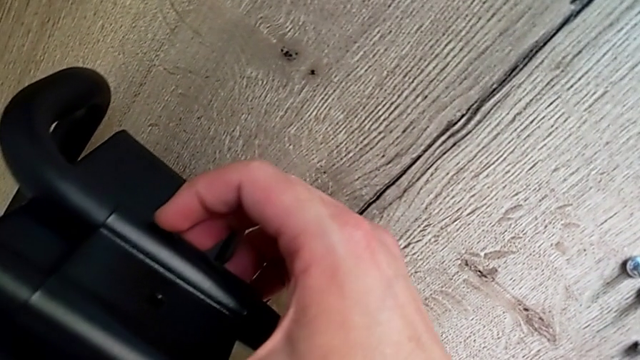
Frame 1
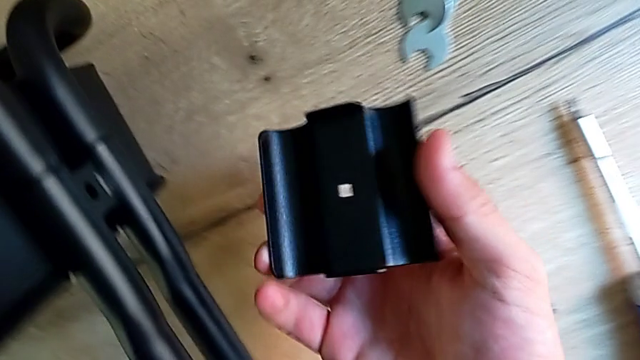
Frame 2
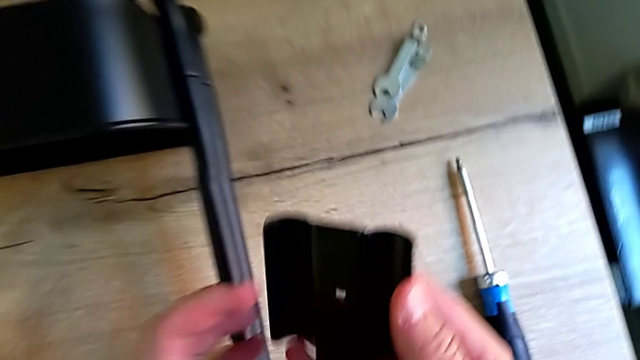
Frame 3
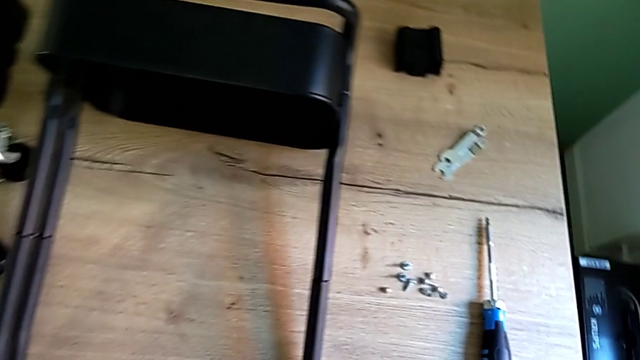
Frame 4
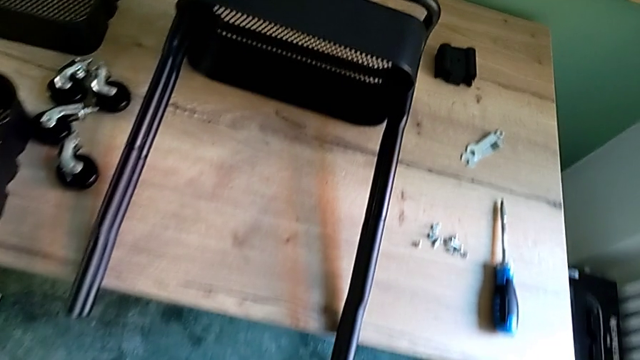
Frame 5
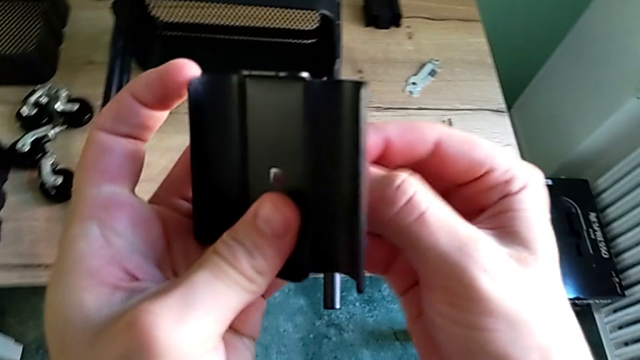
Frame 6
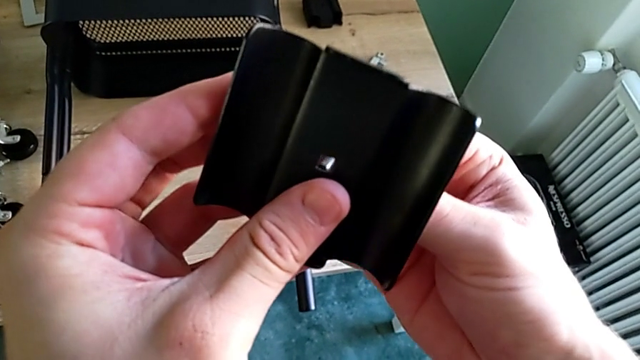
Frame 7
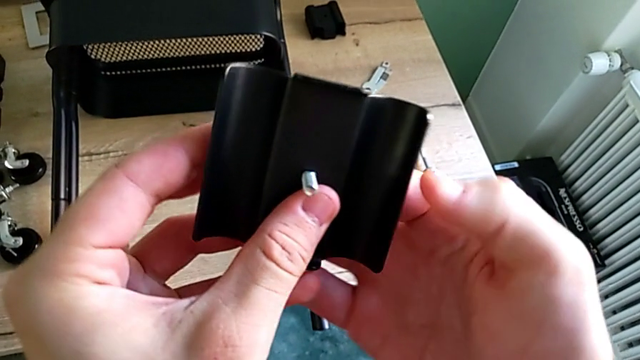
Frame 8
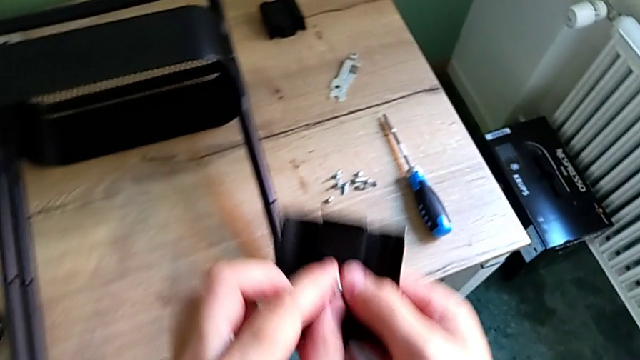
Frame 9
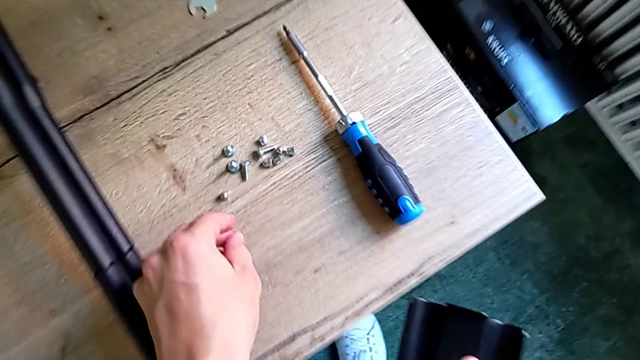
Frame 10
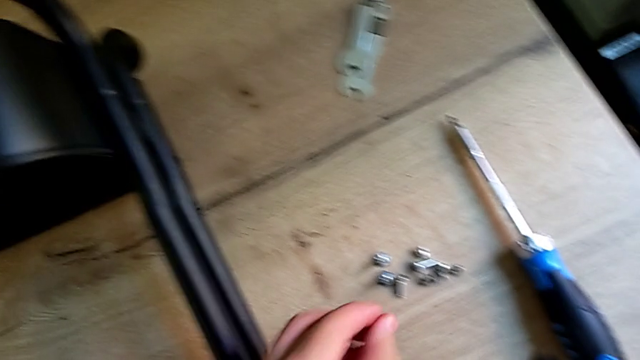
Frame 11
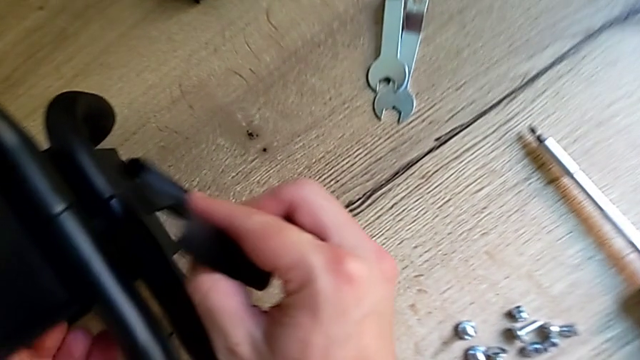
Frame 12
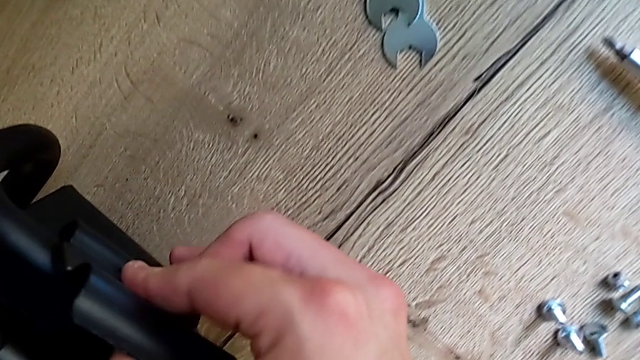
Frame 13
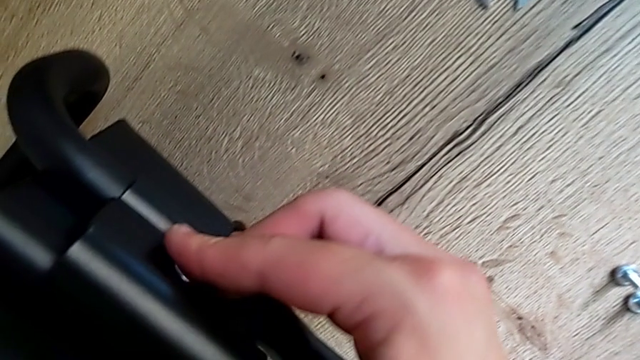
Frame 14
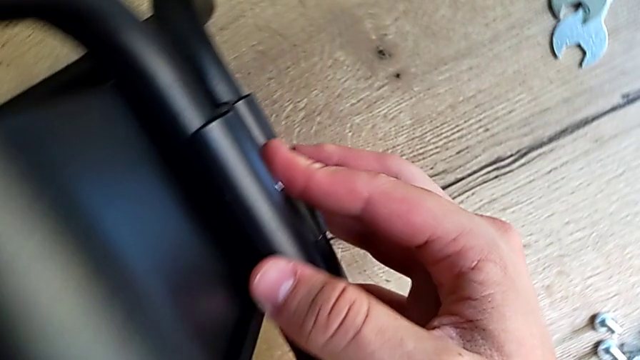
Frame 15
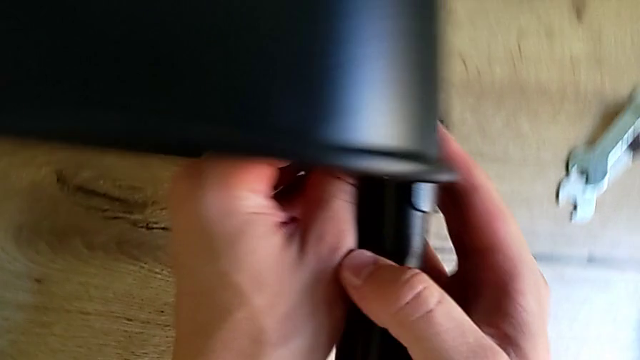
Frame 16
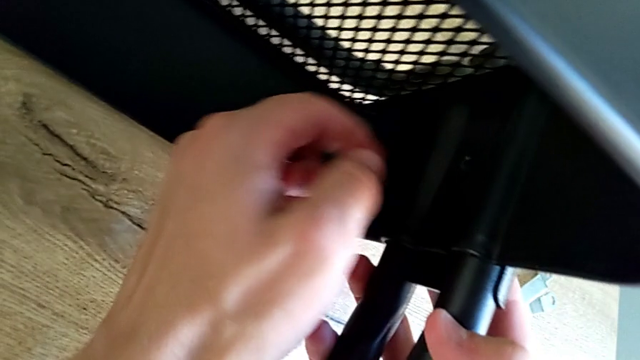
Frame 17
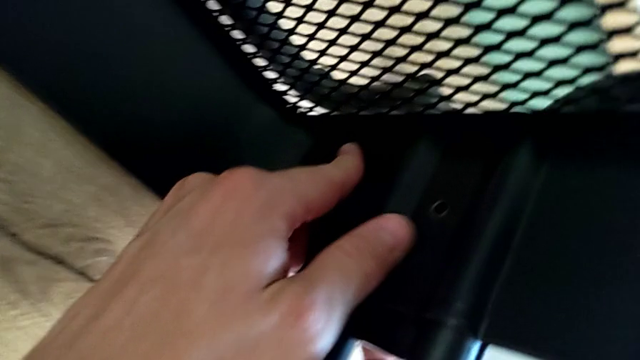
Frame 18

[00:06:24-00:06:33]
The camera wearer is assembling the bottom of the bracket. They keep assembling the bracket.

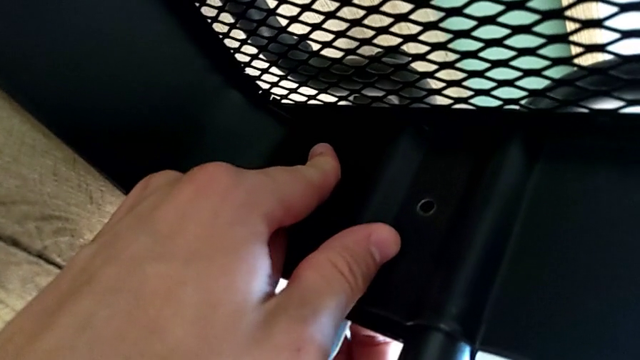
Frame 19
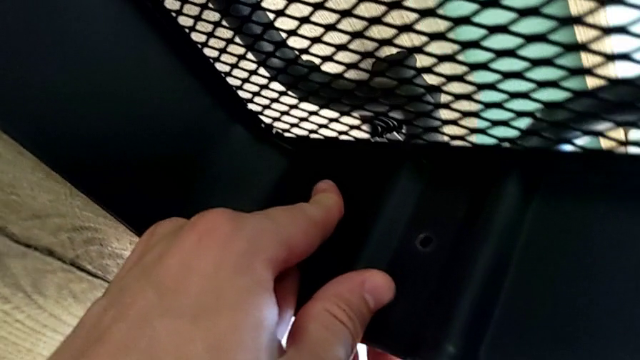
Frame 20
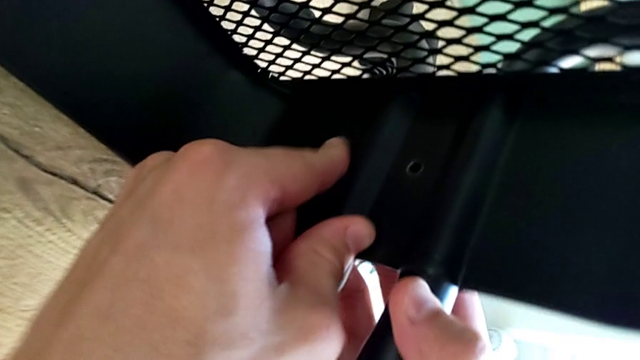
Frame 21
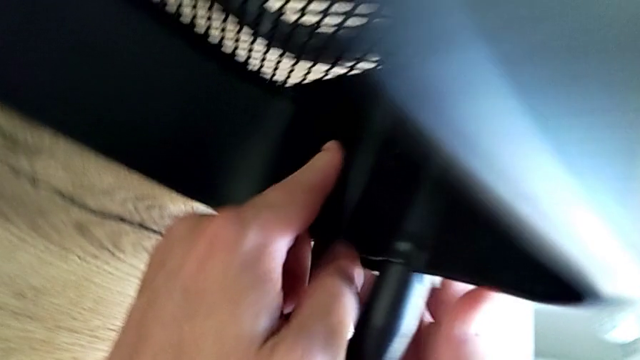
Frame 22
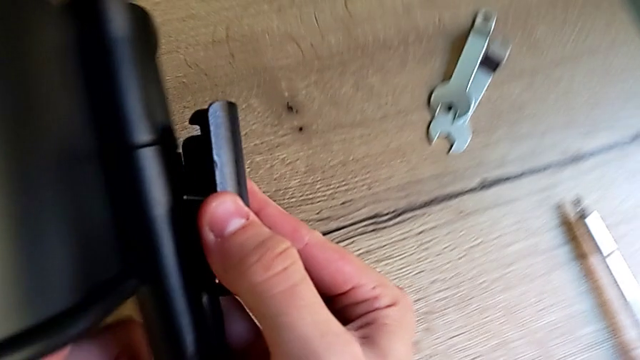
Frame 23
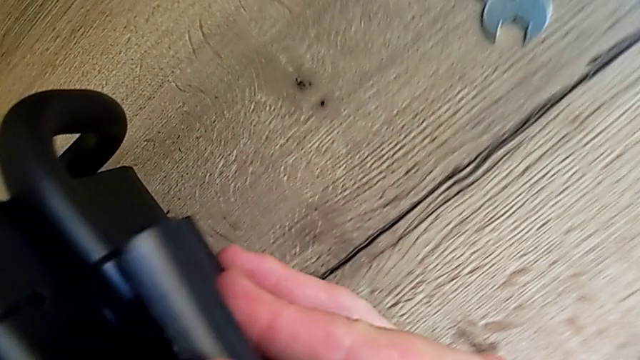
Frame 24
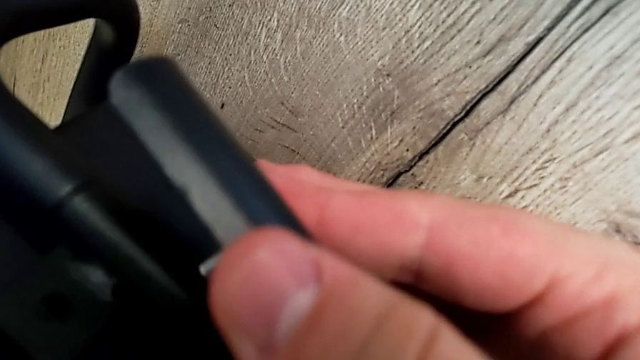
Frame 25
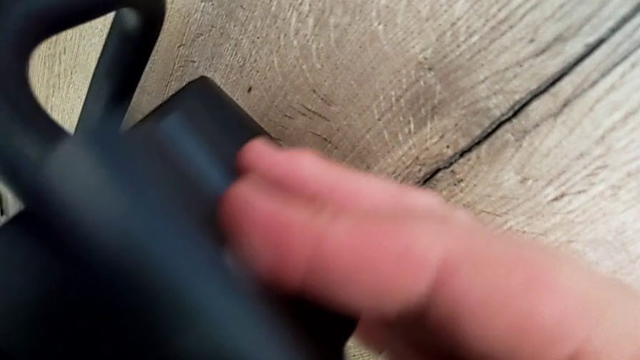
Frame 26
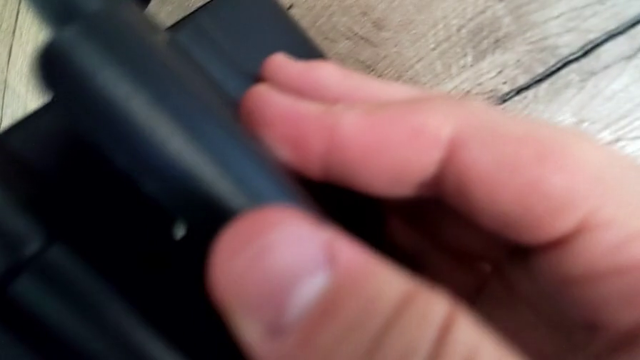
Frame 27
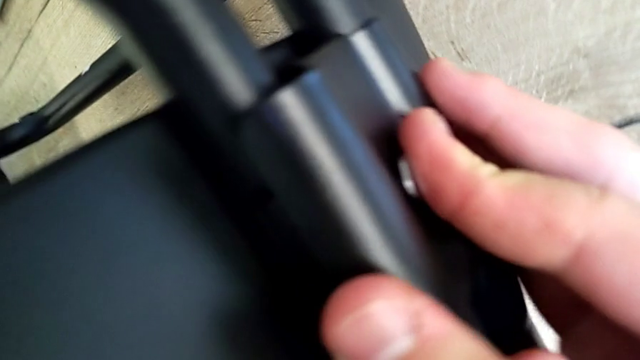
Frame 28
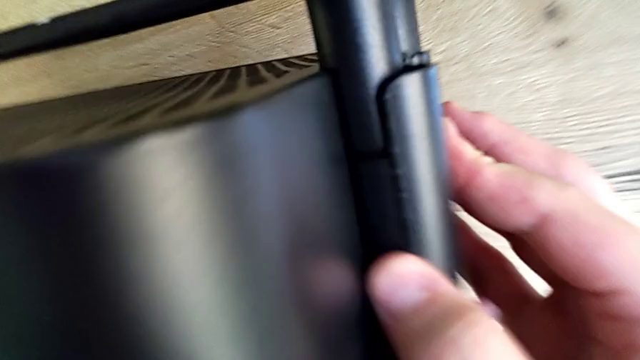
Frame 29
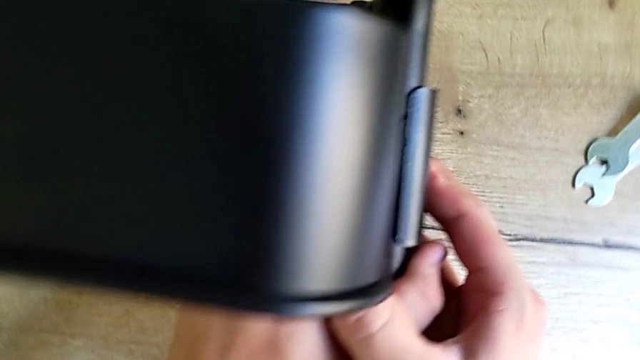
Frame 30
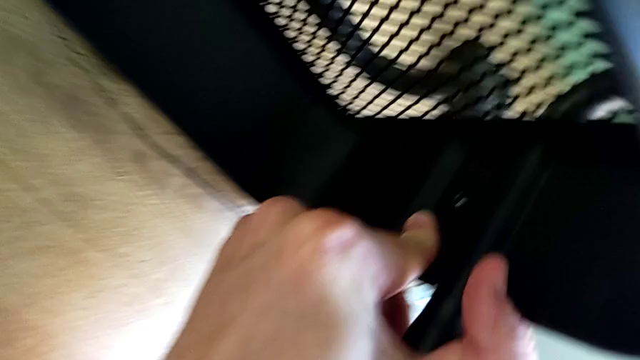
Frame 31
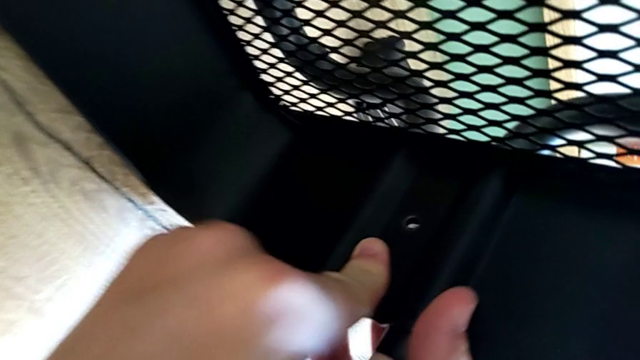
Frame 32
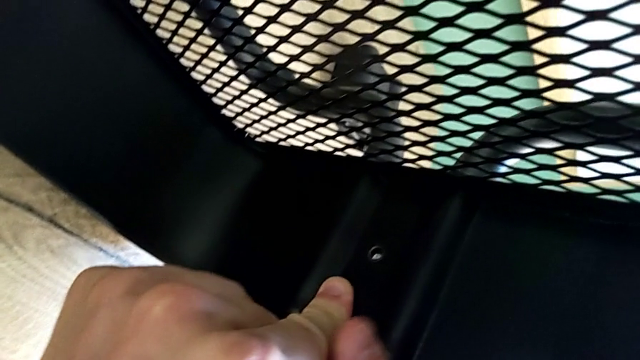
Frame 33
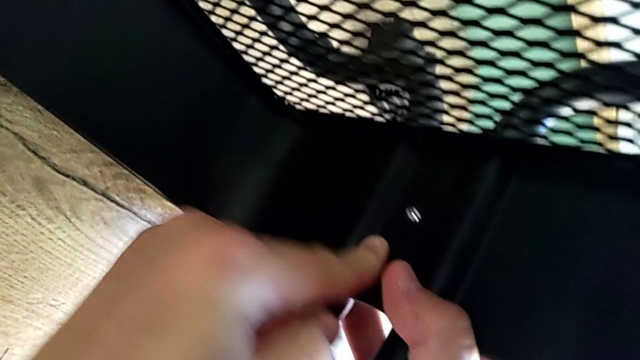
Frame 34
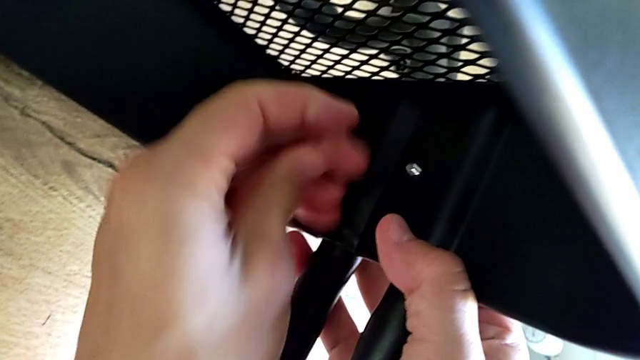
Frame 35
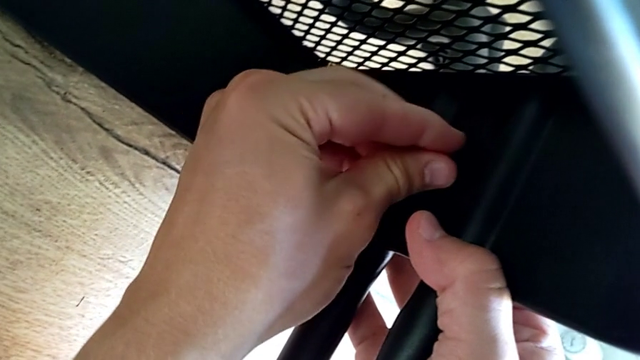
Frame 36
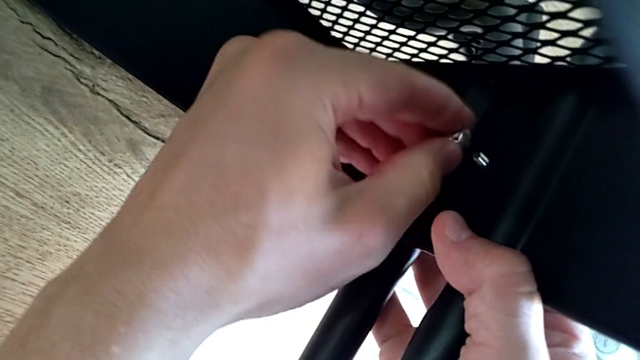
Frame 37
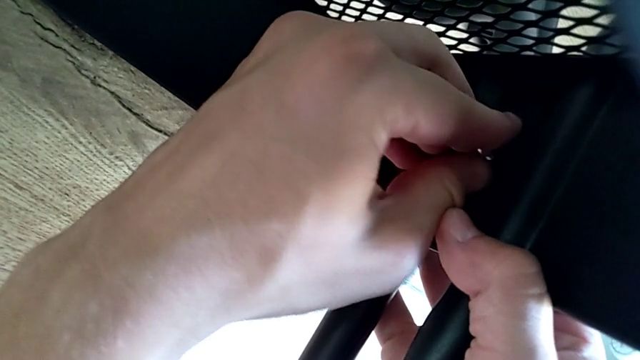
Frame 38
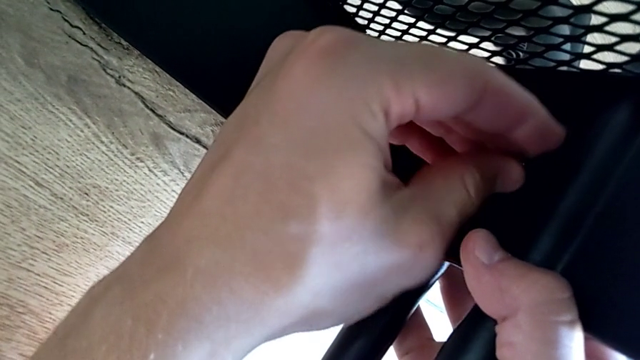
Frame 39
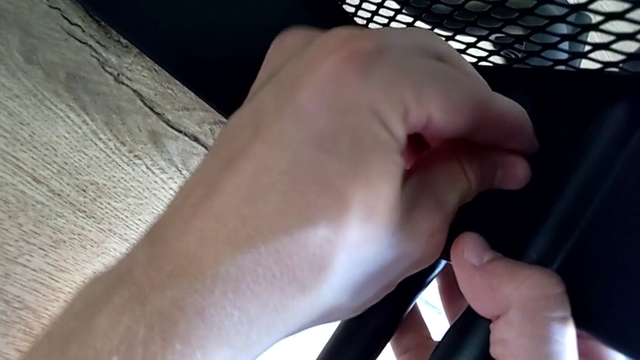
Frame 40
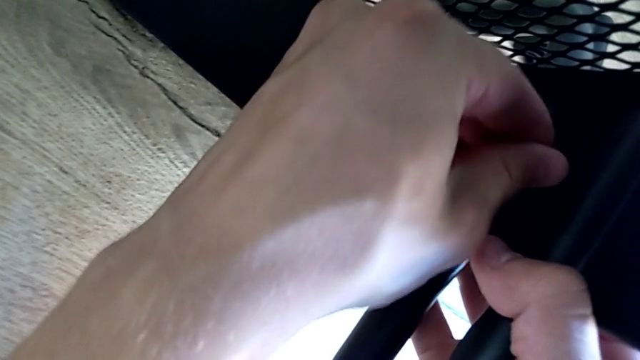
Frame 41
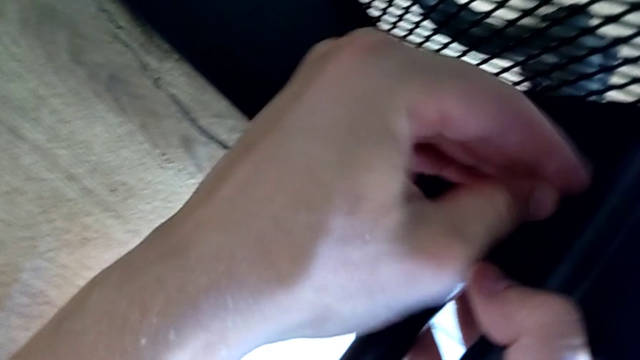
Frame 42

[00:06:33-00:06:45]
The camera wearer is assembling the bottom of the bracket. They keep placing the bracket.
